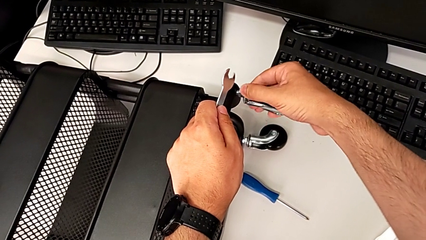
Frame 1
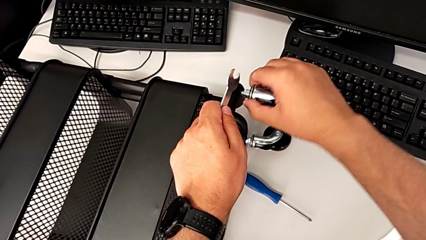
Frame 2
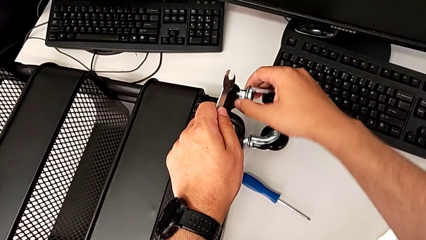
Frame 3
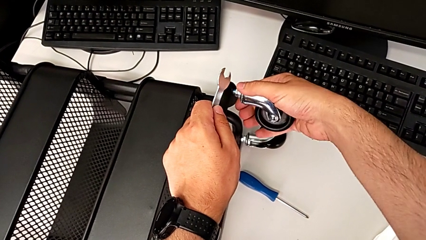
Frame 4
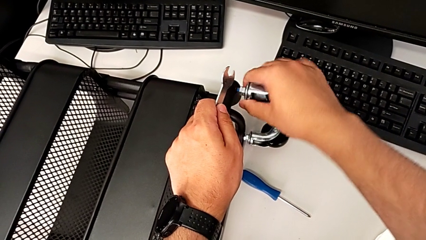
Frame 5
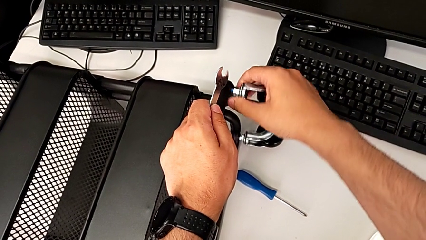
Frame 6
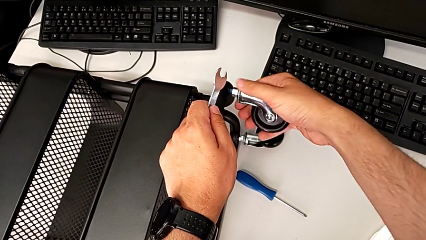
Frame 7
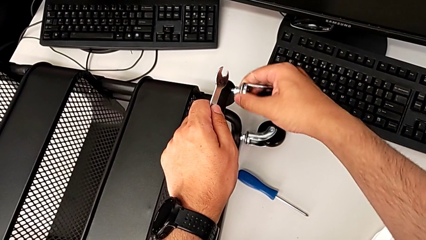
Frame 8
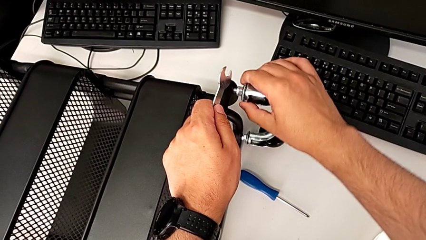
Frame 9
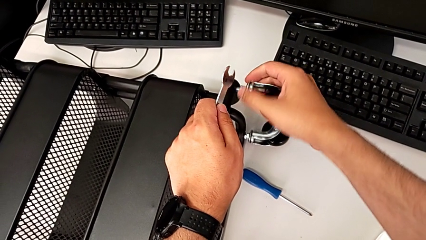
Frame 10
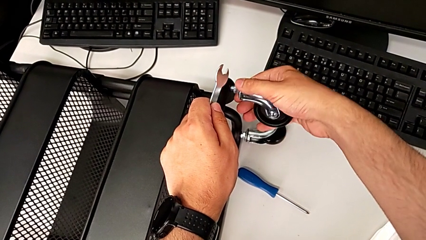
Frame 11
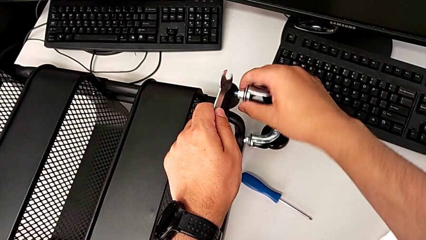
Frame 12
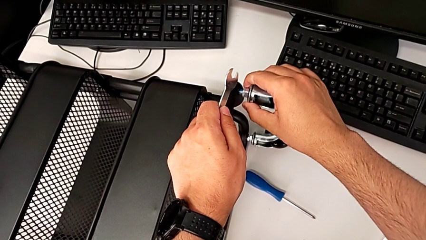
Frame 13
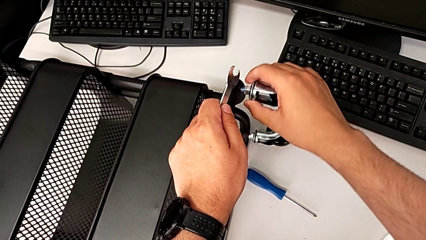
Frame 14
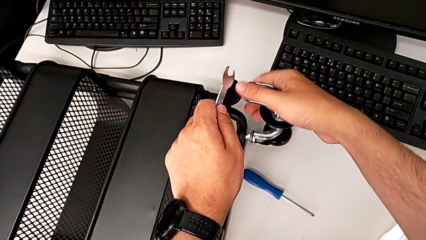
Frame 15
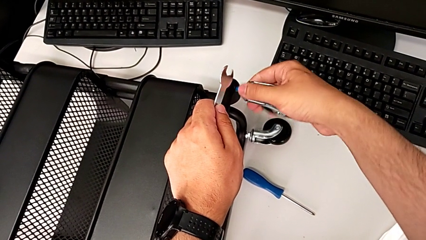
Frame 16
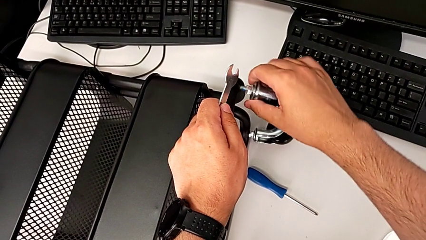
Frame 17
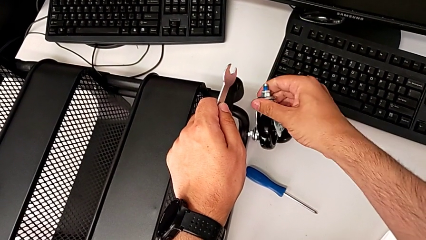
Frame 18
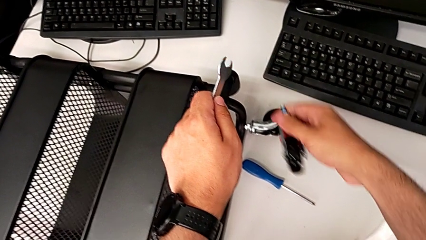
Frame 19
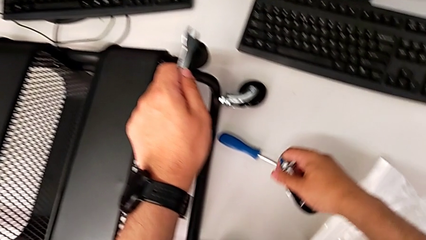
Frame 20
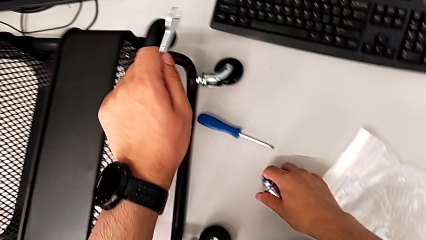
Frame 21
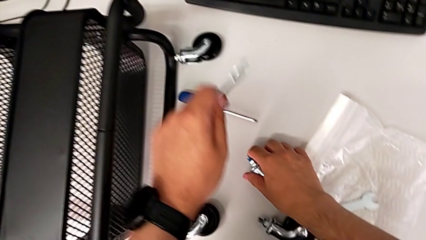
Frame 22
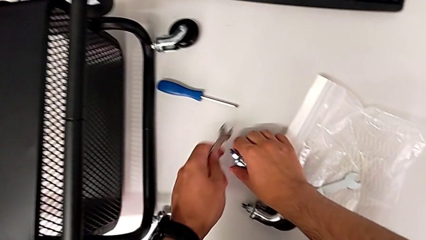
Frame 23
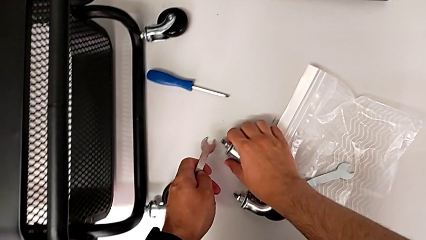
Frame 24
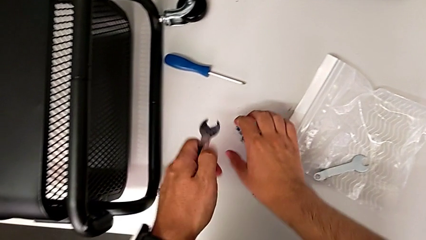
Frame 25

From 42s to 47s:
The camera wearer is unscrewing the second wheel of the cart. They unscrew the second wheel and disassemble it.

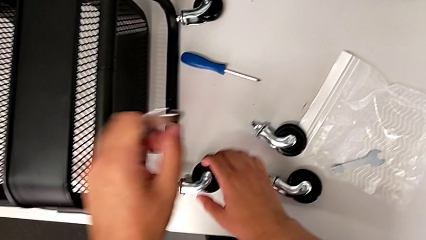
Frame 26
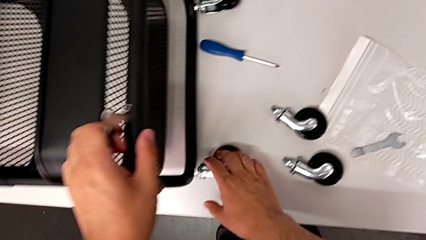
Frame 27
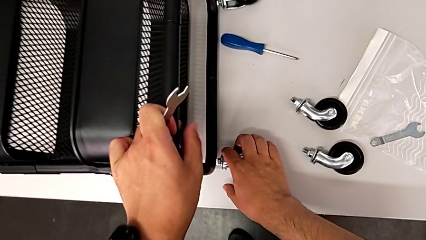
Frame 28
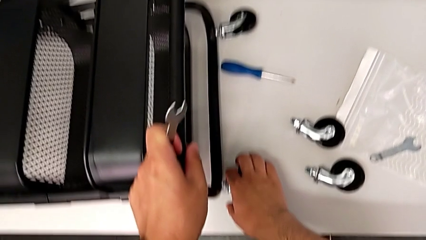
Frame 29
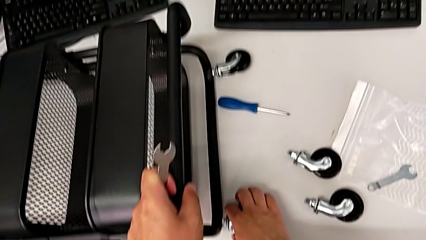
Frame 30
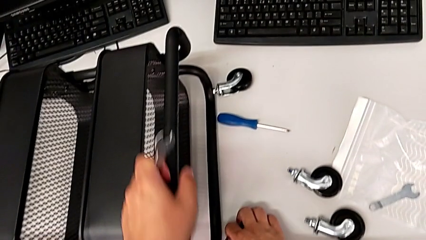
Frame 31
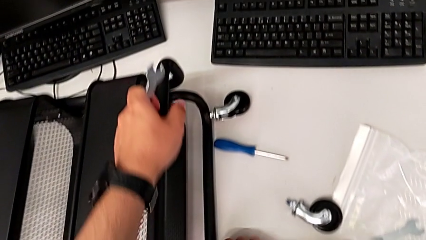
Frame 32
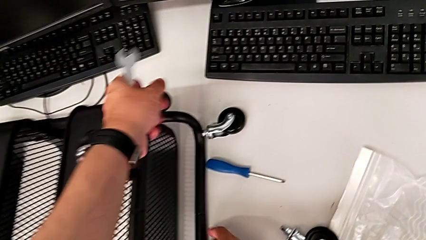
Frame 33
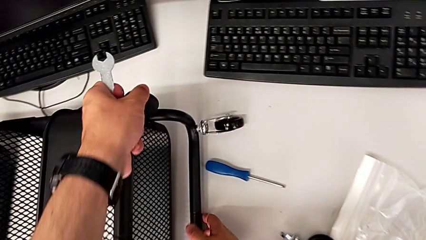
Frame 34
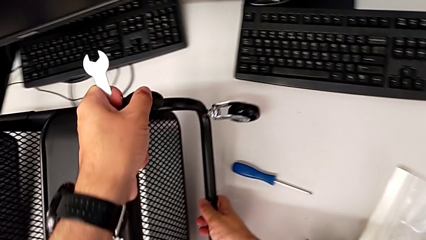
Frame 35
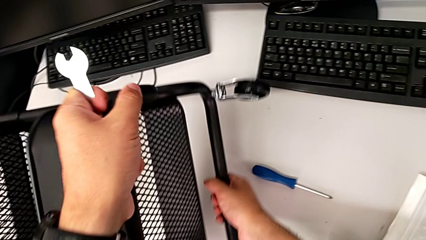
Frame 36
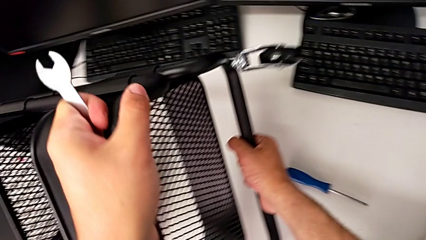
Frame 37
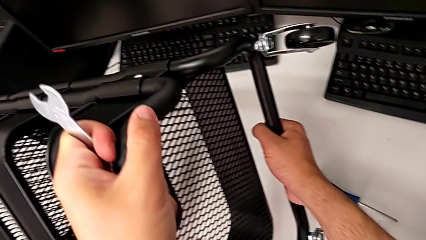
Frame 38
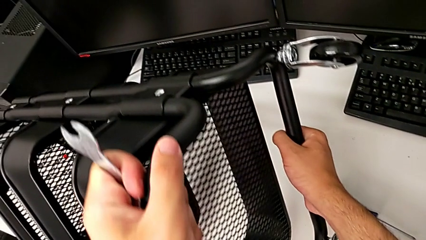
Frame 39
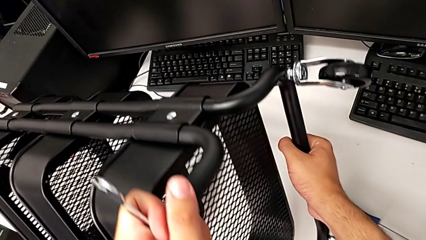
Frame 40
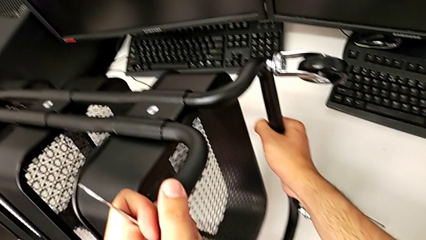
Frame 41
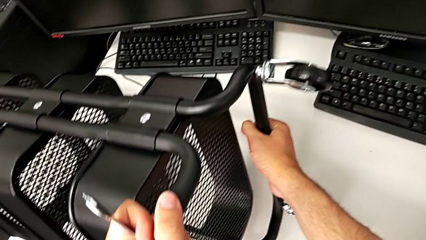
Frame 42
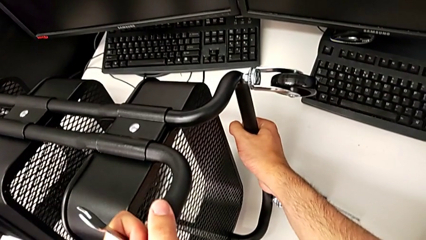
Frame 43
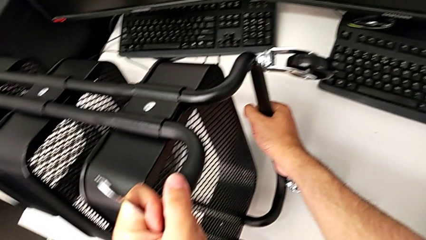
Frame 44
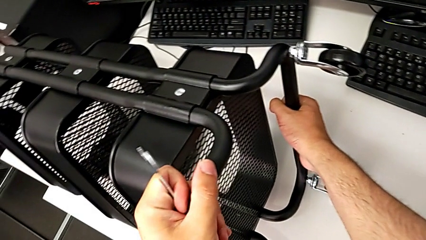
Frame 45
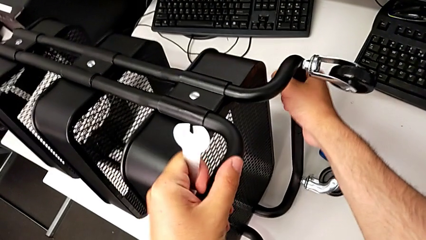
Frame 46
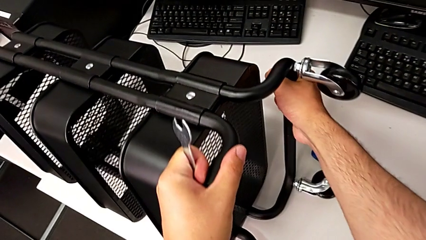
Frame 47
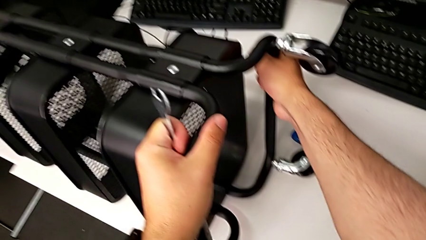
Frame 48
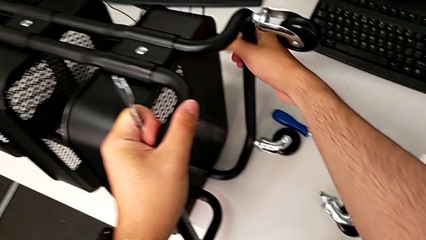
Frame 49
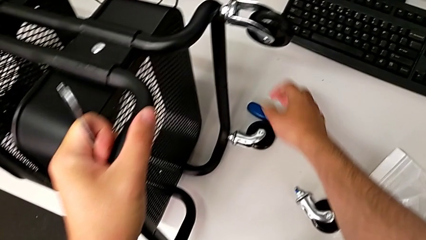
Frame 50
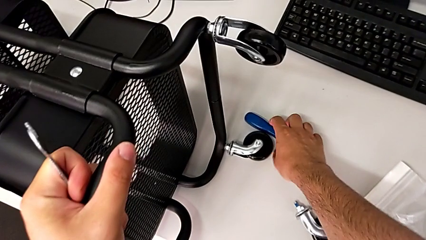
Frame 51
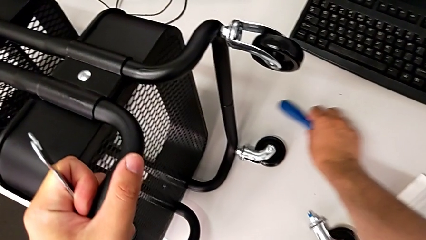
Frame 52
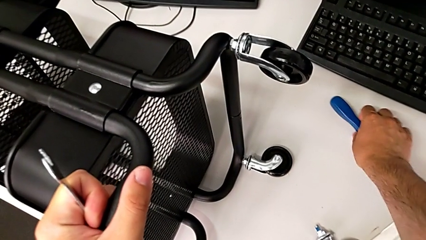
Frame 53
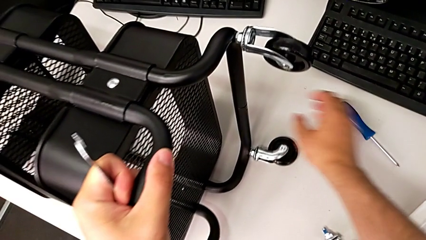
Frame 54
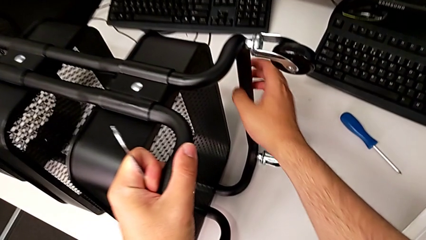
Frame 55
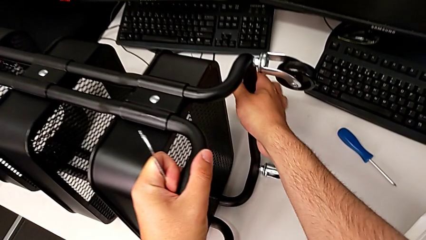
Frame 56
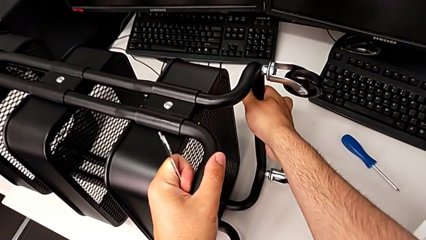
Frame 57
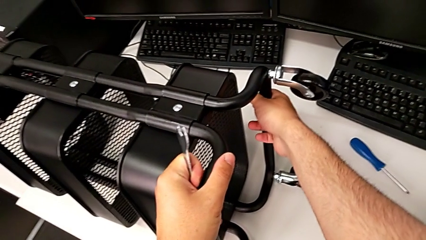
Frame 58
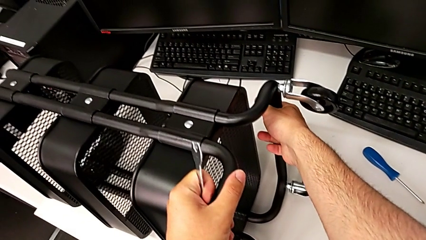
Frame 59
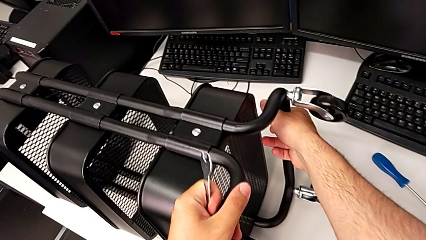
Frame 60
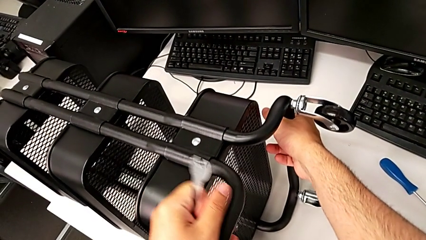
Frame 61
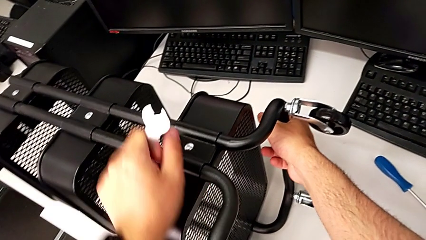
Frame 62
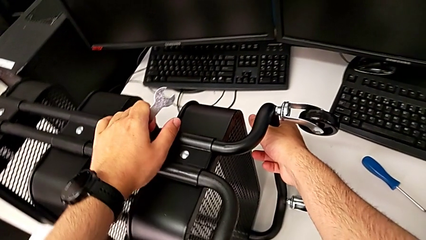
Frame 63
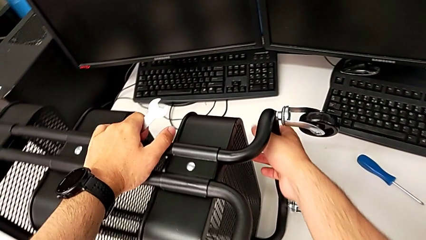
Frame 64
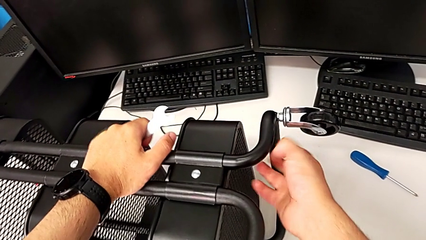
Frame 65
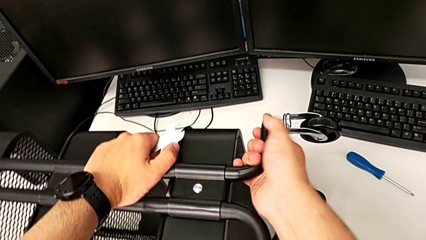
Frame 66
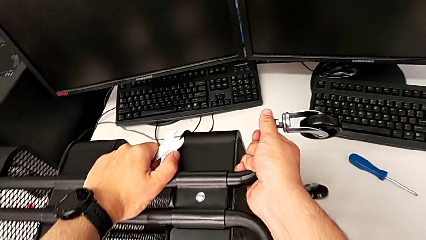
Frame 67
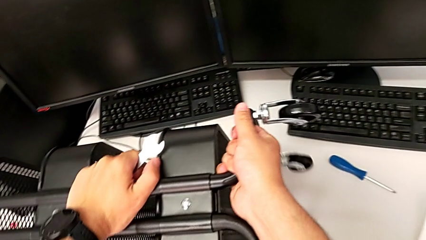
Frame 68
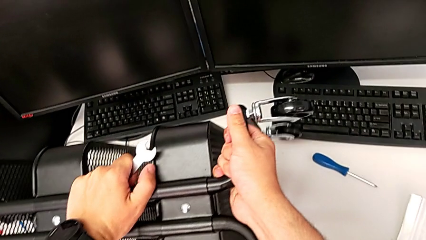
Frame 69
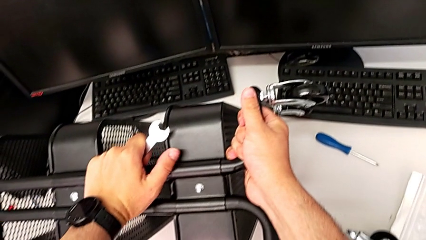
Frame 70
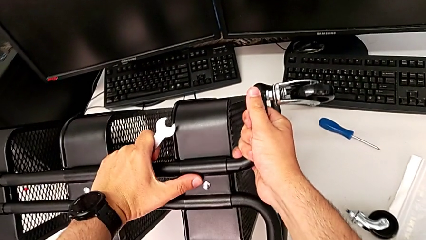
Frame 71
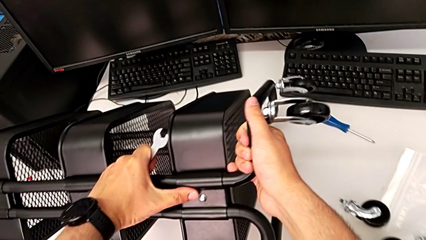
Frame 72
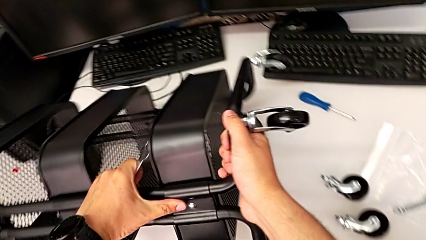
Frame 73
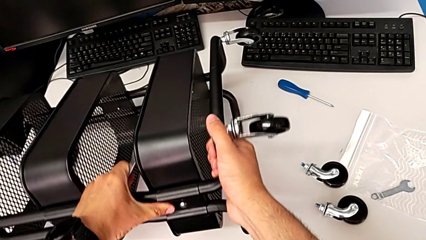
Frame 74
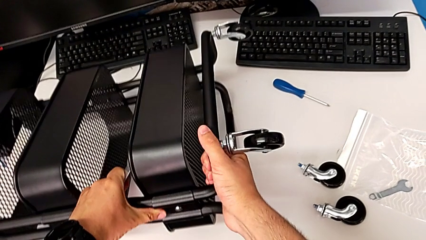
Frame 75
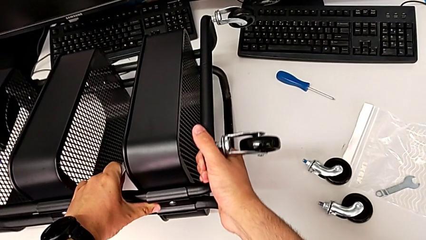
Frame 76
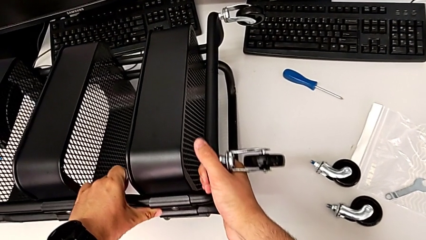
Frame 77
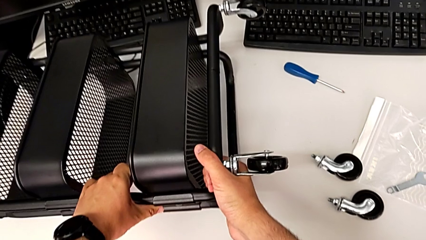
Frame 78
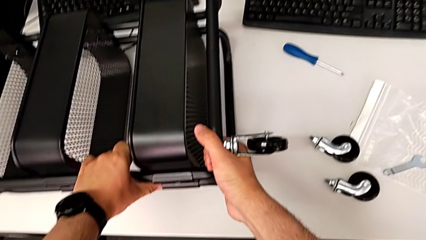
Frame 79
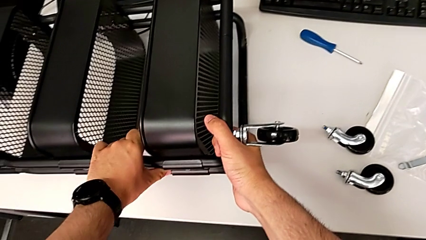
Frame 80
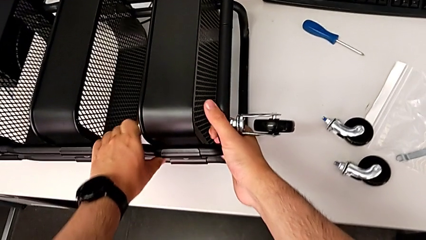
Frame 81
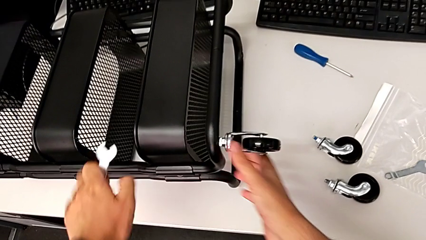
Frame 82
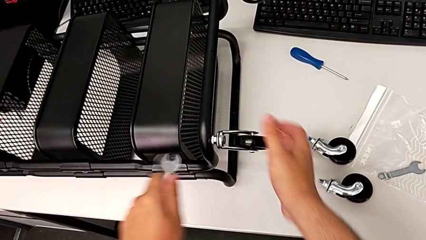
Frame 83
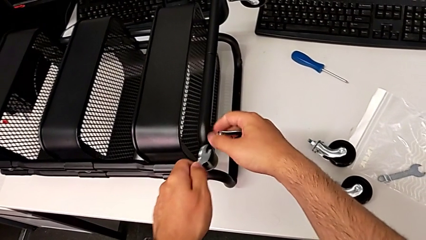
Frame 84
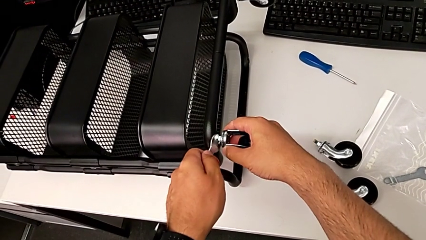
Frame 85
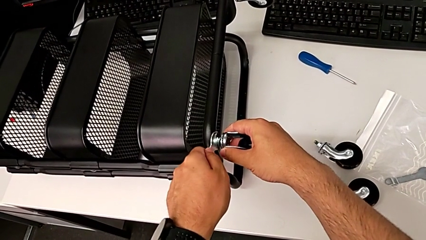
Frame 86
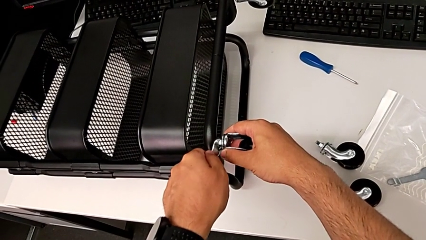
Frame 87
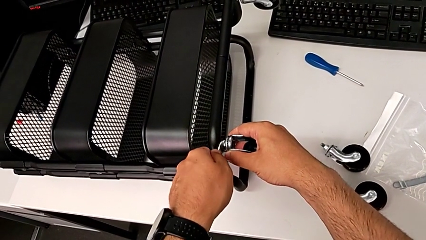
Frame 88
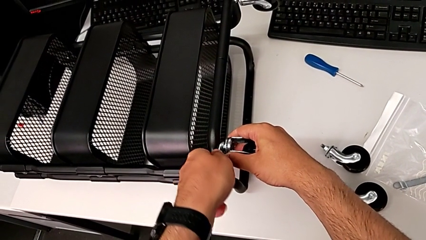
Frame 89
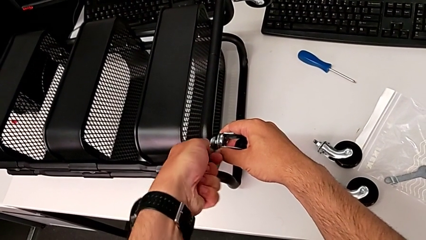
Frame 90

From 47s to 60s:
The camera wearer is unscrewing the third wheel of the cart. They grab the utility cart, turn it and place the third hexagonal wrench.
